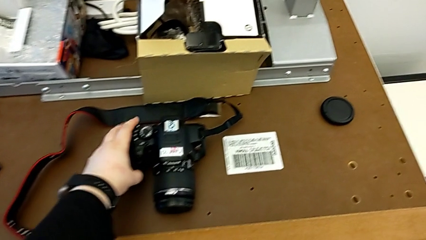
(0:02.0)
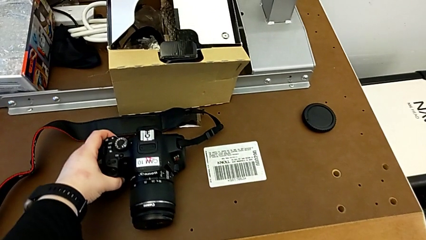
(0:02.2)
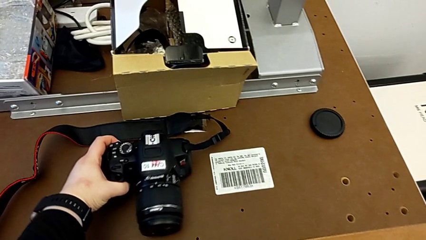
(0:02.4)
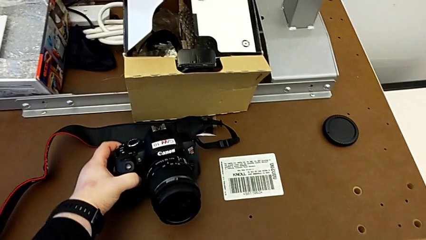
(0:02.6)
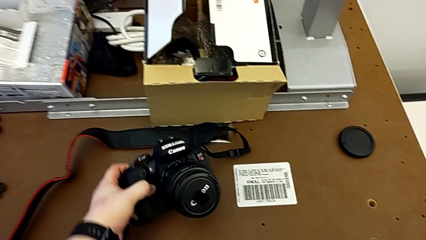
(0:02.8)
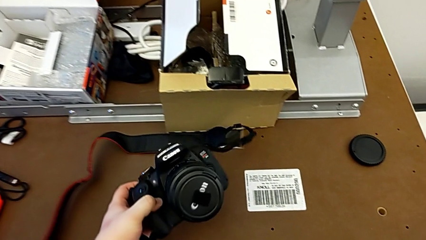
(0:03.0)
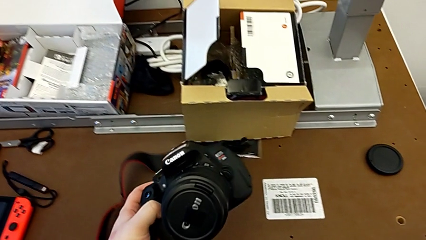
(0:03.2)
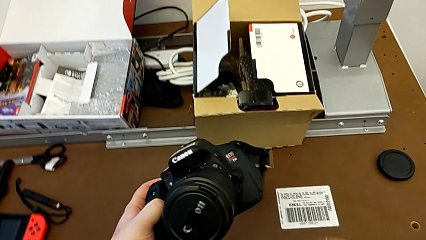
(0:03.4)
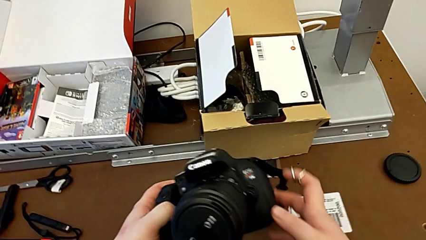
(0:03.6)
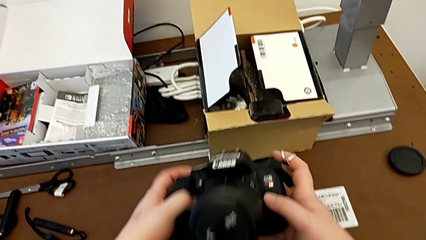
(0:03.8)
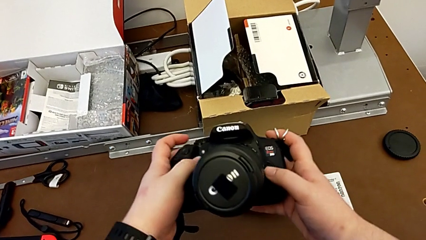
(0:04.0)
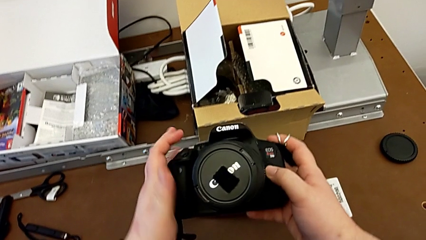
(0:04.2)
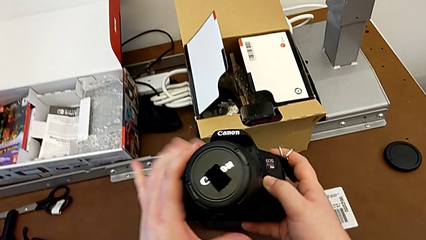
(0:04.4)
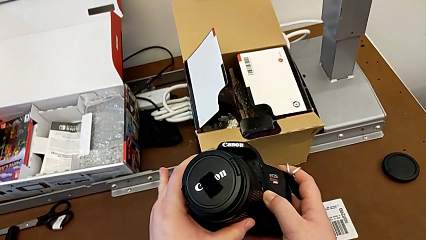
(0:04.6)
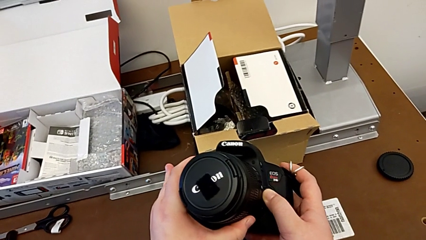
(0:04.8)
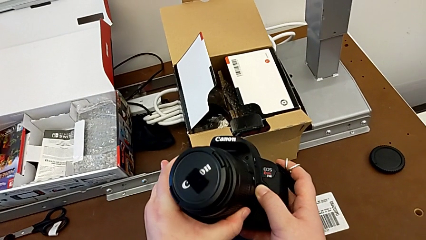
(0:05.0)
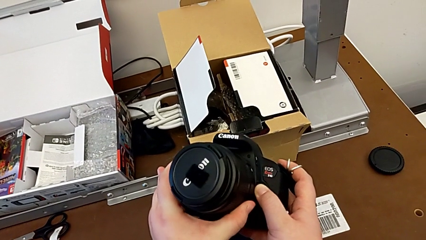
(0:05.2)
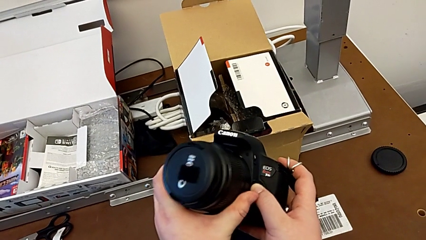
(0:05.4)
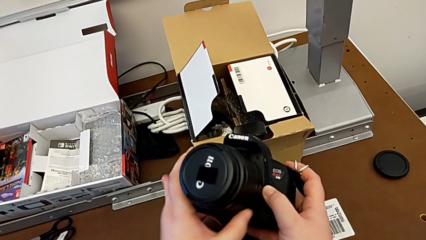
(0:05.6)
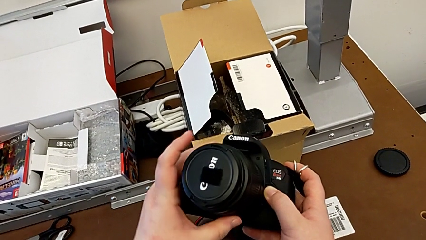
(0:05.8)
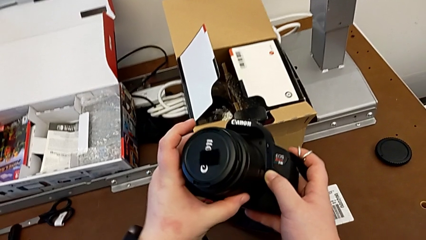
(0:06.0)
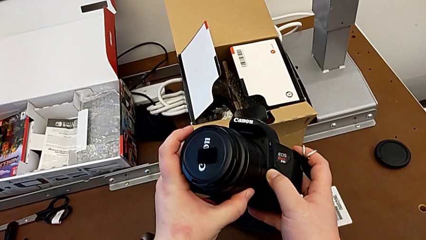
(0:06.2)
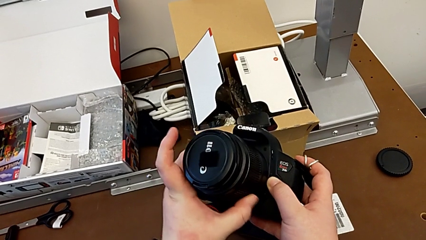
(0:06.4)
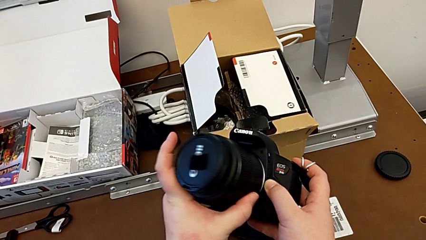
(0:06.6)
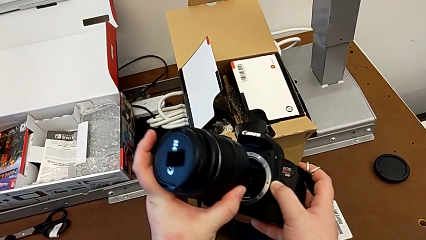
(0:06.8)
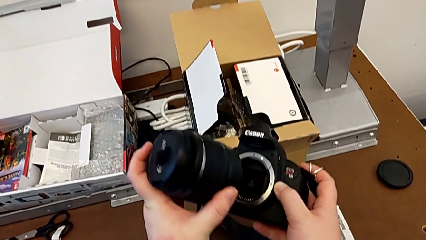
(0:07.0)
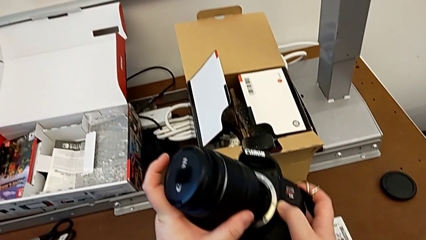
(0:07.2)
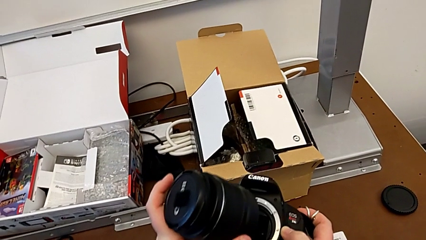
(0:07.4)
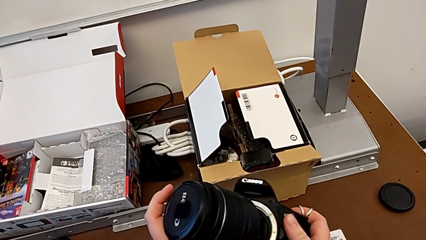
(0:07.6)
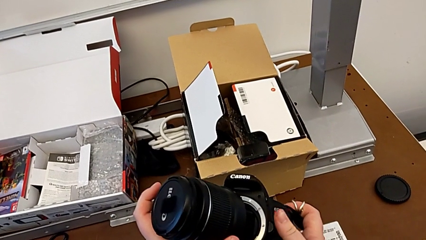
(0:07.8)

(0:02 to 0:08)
The camera wearer detaches the lens. They grab the DSLR, grab the lens, rotate it with the left hand, press the release button with the right hand and withdraw the lens with the left hand.

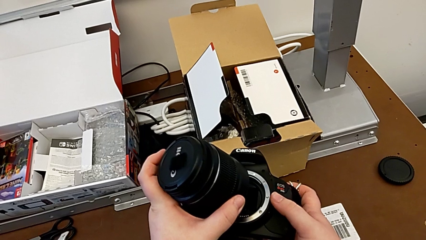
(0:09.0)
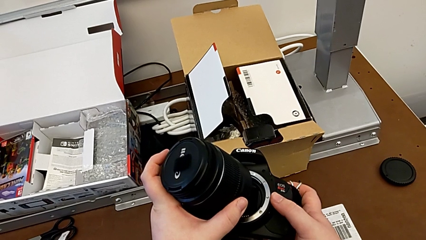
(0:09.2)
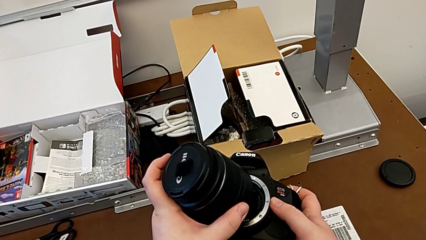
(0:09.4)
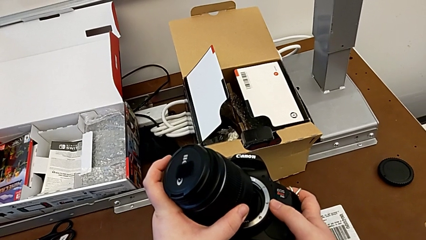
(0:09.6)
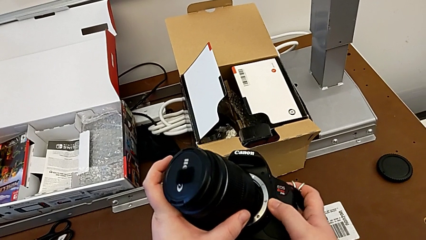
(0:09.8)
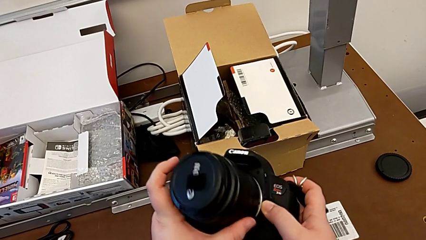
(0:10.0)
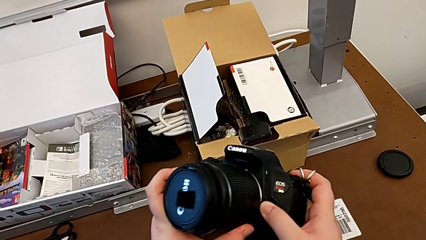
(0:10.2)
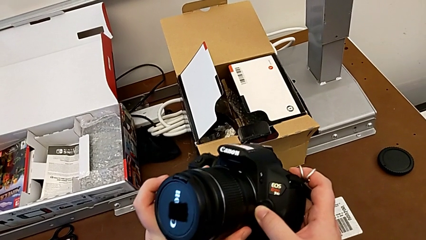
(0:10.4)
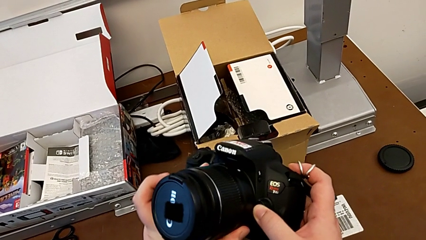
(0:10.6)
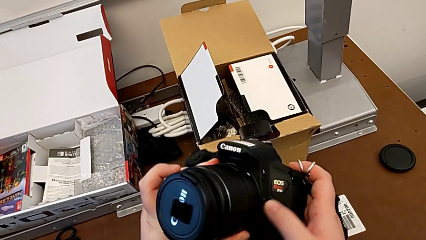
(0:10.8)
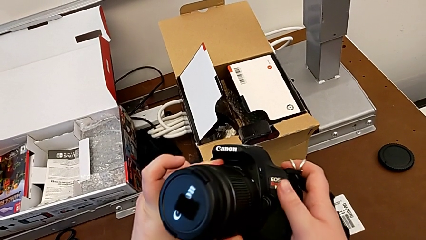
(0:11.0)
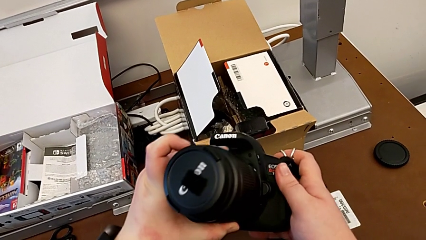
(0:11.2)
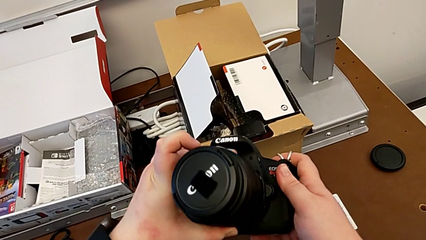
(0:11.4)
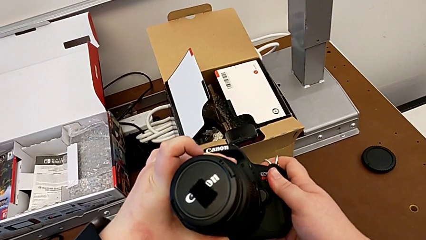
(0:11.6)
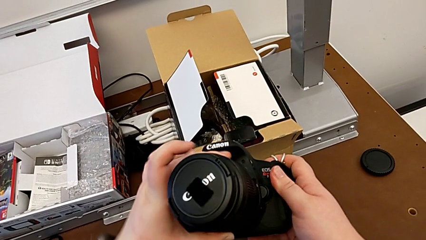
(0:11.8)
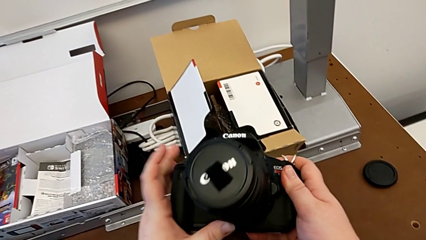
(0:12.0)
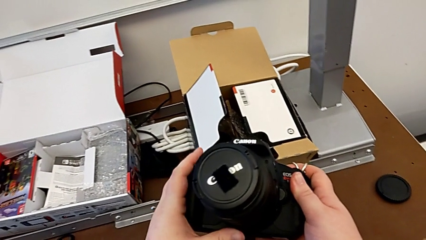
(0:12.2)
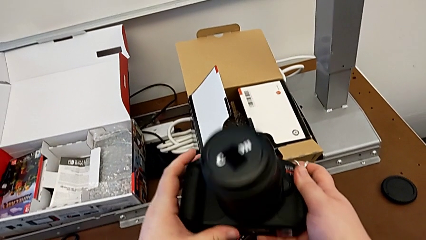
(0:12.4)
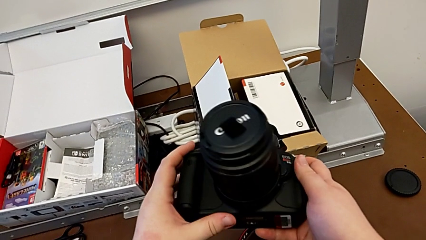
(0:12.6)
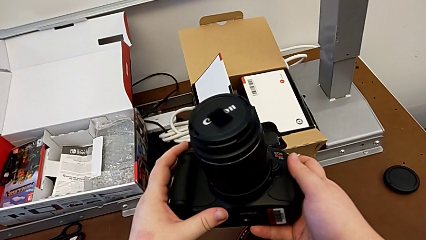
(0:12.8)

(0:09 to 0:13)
The camera wearer attaches the lens. They insert the lens with the left hand, press the release button with the right hand and rotate the lens with the left hand.

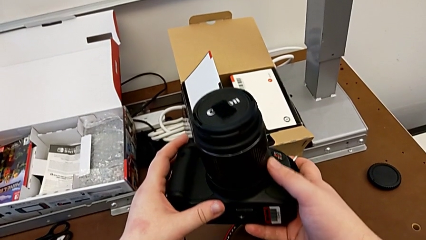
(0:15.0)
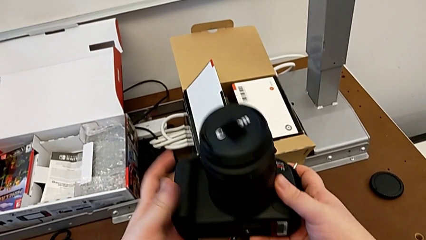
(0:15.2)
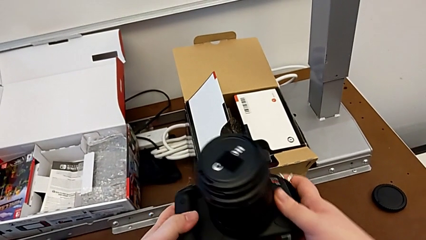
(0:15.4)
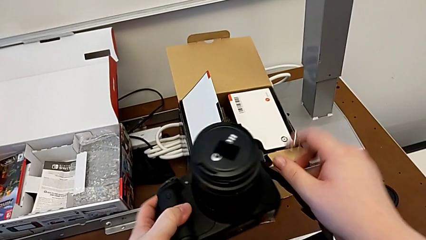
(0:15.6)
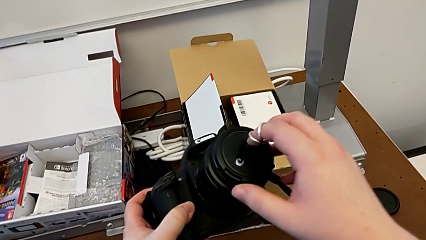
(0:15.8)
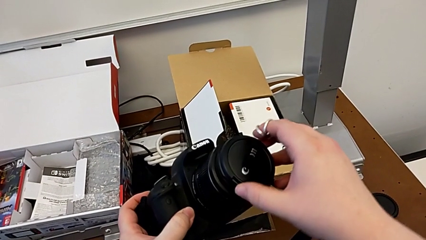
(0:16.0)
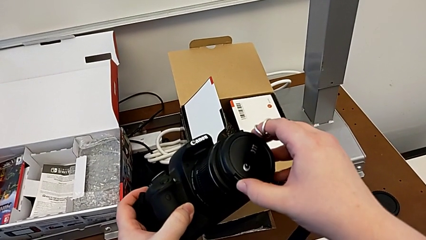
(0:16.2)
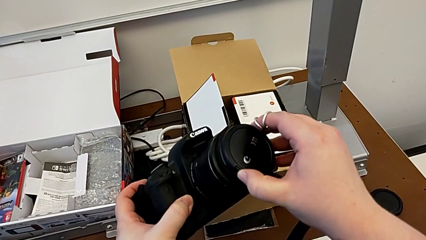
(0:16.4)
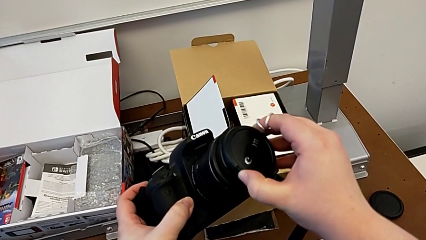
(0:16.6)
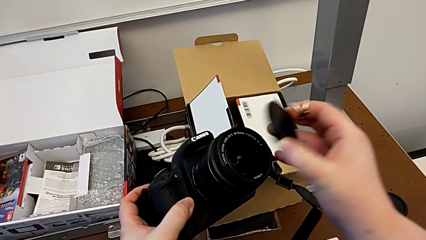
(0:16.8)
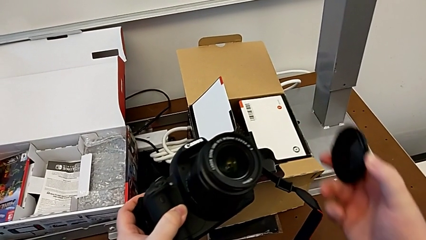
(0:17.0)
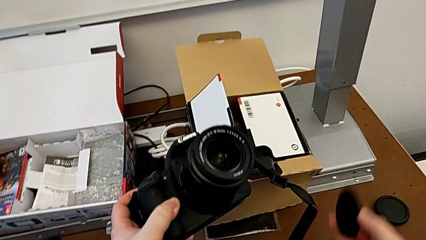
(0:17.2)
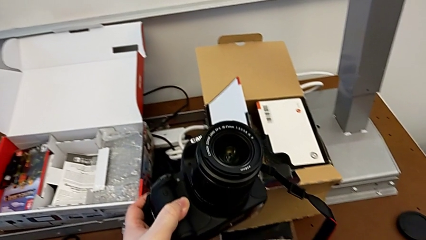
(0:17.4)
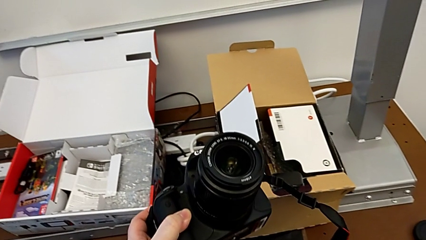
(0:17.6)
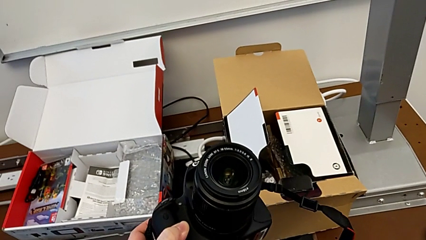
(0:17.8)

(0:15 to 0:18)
The camera wearer removes the cover. They grab the lens cover and withdraw it.

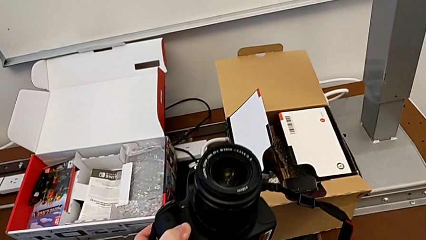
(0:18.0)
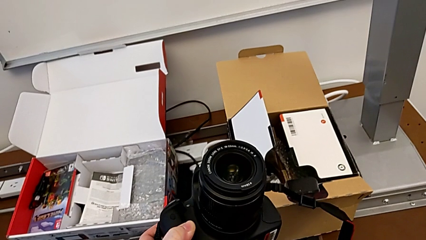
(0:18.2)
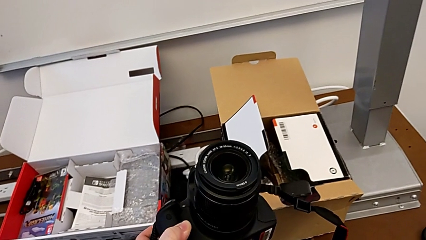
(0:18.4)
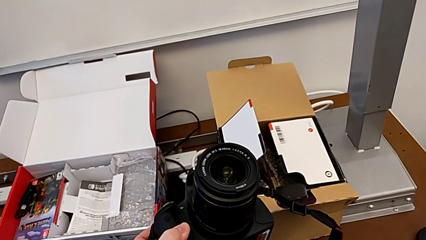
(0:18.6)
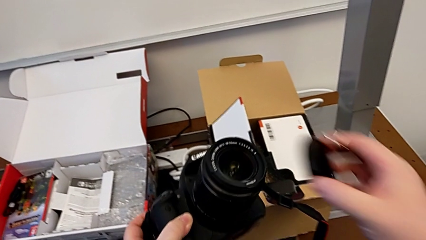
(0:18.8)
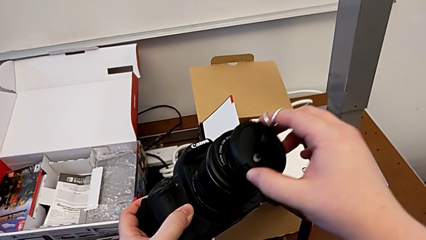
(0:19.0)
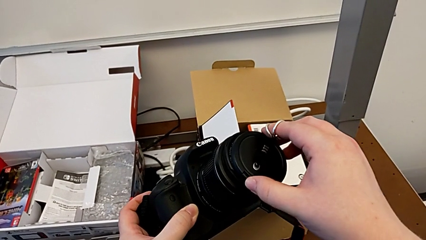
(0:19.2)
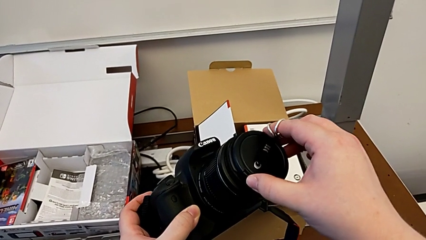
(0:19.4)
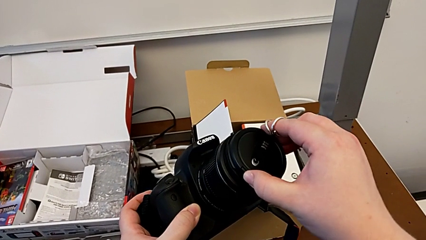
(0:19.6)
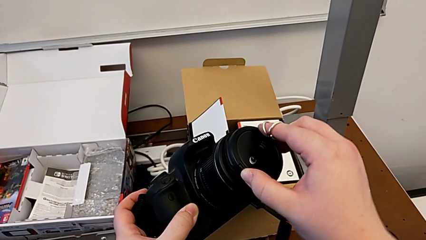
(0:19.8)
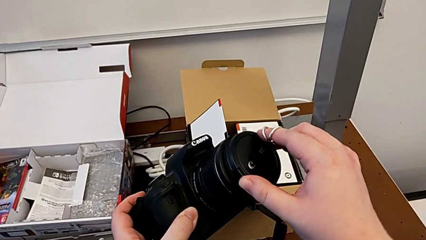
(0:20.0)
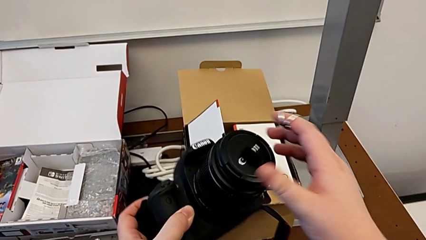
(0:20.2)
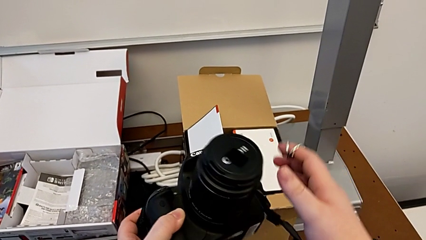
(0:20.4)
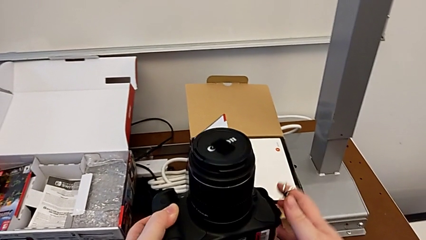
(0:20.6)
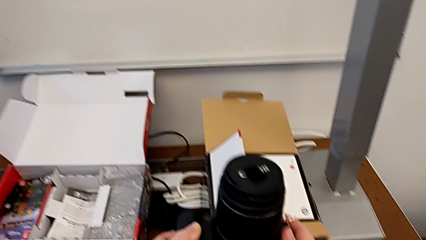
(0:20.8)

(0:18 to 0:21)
The camera wearer attaches the cover to something. They assemble the lens cover.
